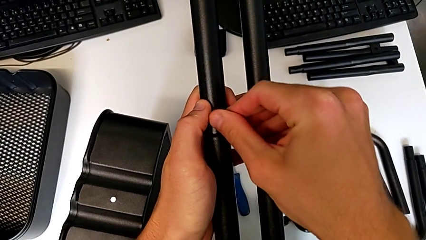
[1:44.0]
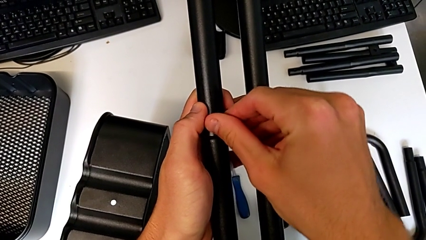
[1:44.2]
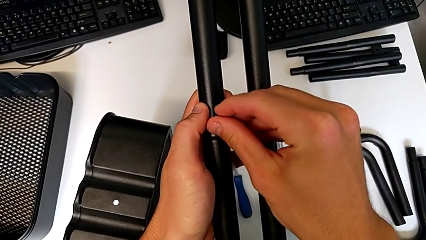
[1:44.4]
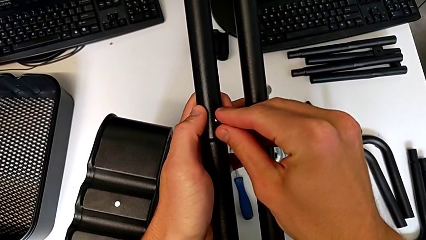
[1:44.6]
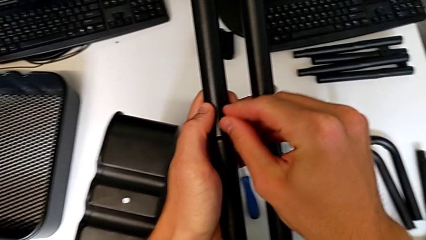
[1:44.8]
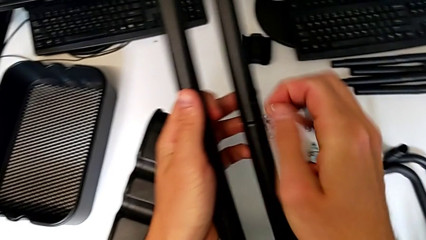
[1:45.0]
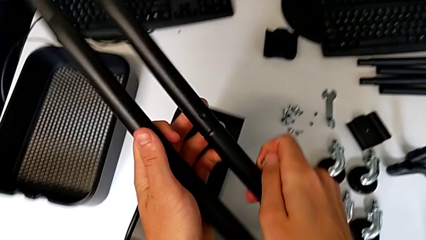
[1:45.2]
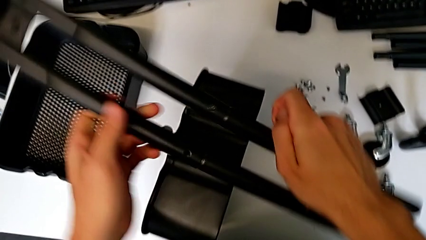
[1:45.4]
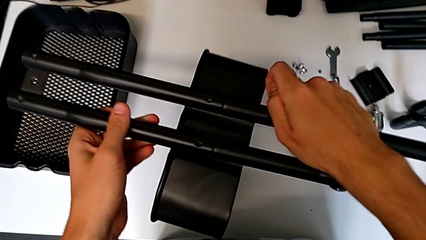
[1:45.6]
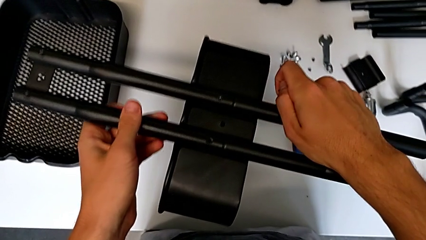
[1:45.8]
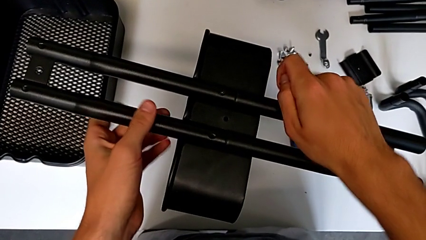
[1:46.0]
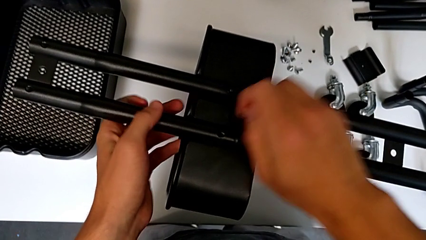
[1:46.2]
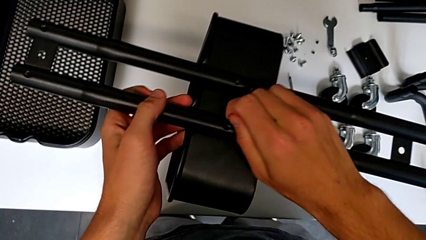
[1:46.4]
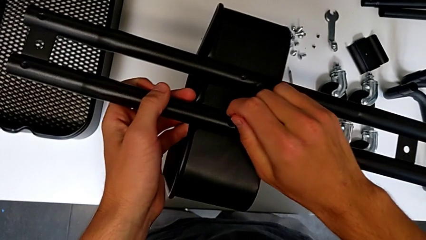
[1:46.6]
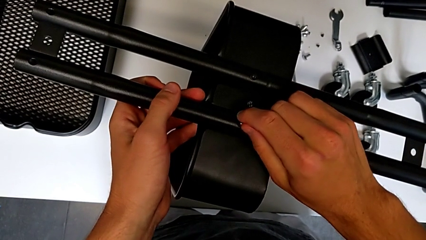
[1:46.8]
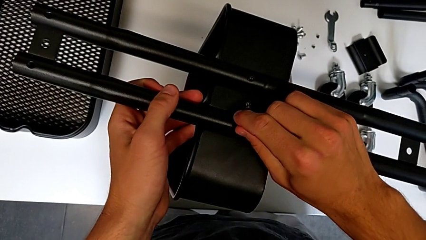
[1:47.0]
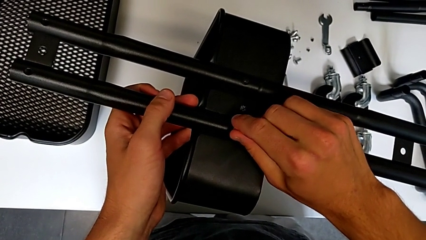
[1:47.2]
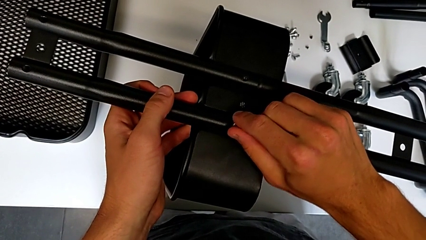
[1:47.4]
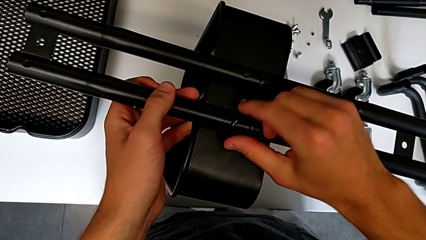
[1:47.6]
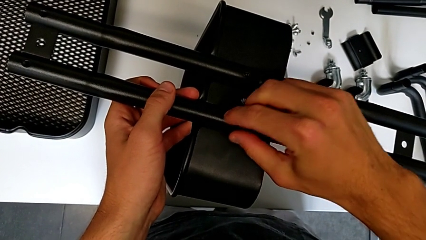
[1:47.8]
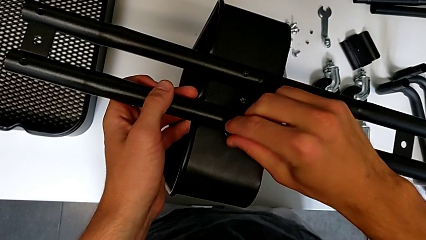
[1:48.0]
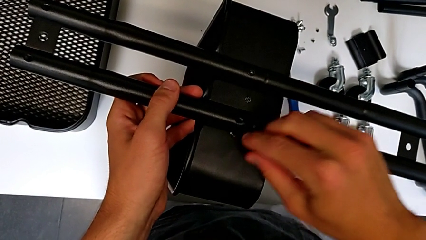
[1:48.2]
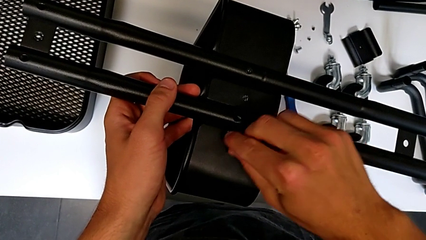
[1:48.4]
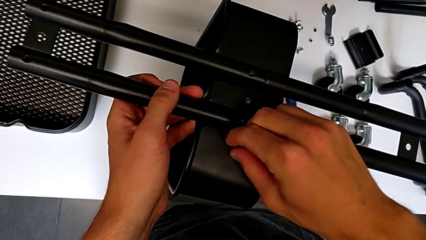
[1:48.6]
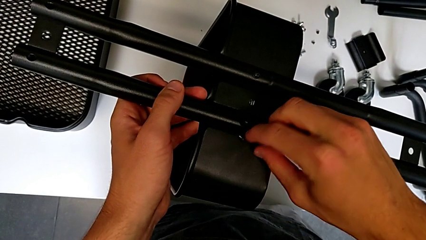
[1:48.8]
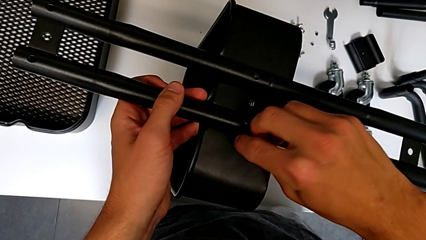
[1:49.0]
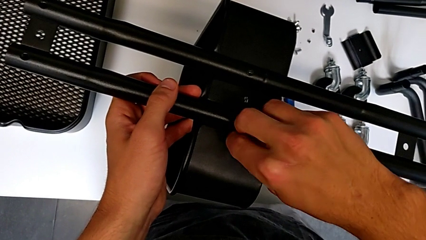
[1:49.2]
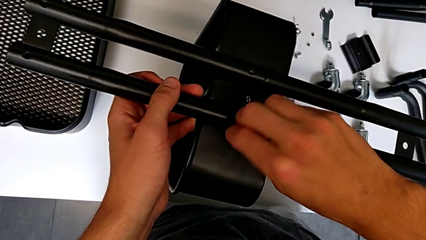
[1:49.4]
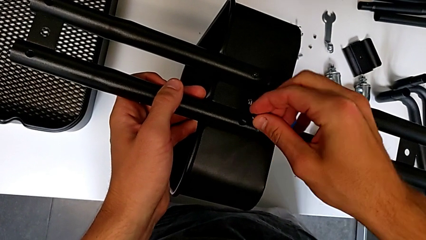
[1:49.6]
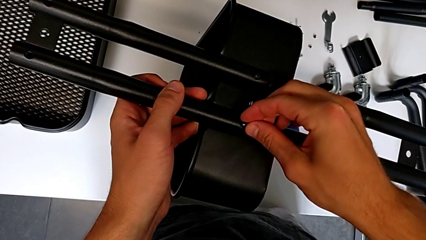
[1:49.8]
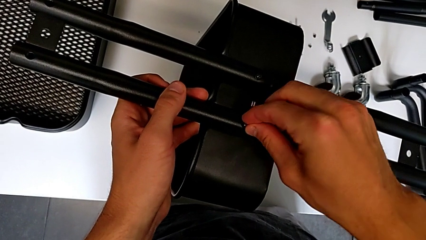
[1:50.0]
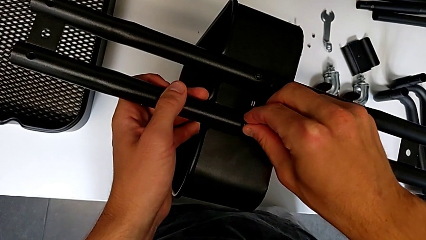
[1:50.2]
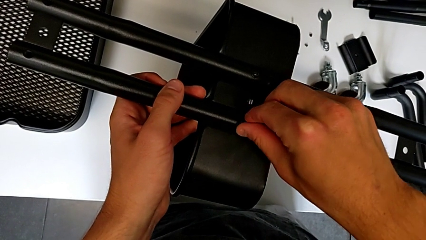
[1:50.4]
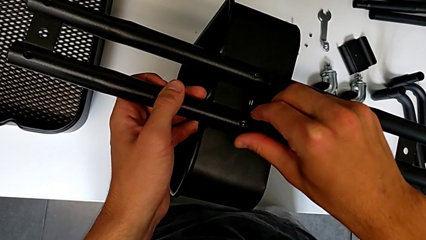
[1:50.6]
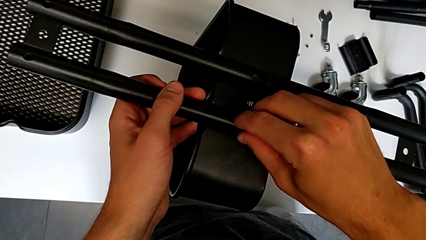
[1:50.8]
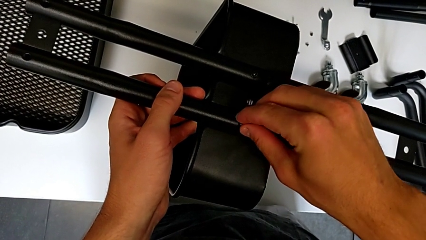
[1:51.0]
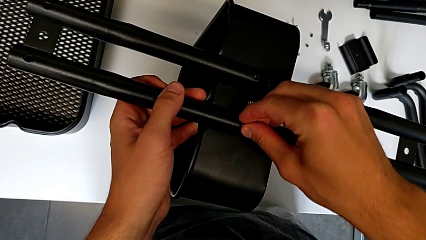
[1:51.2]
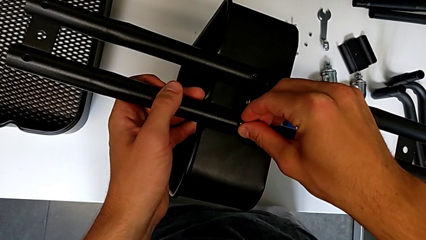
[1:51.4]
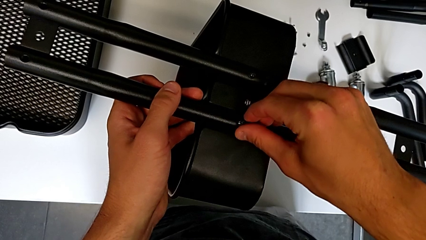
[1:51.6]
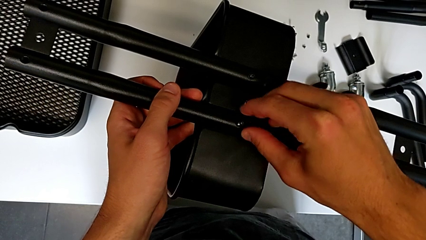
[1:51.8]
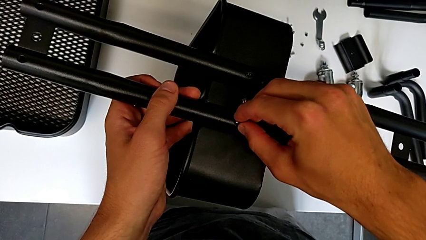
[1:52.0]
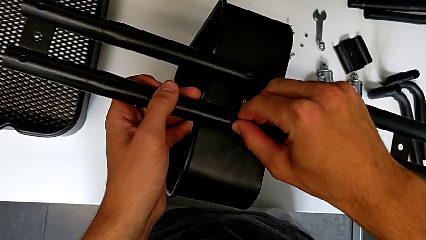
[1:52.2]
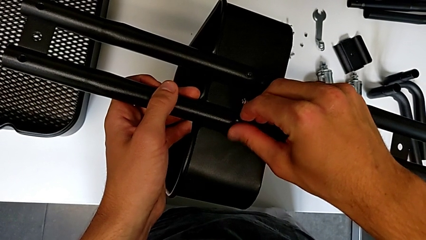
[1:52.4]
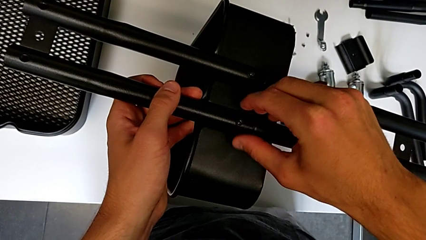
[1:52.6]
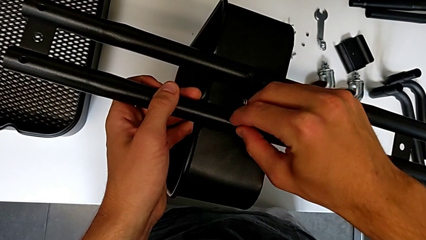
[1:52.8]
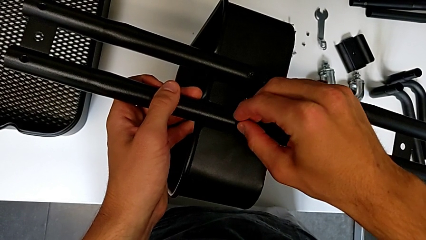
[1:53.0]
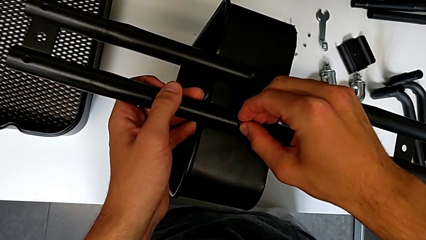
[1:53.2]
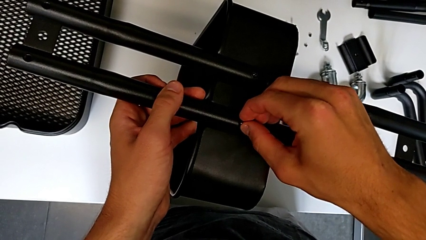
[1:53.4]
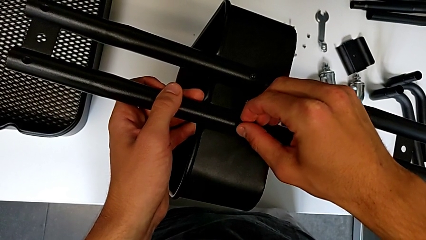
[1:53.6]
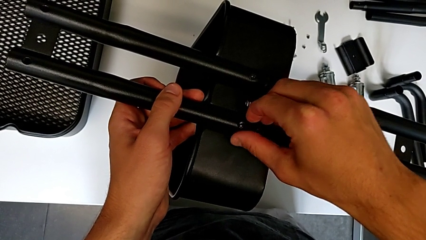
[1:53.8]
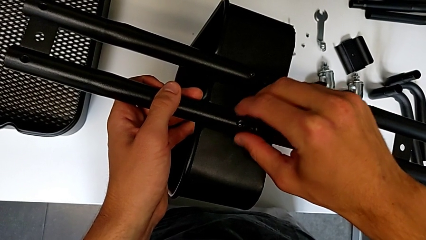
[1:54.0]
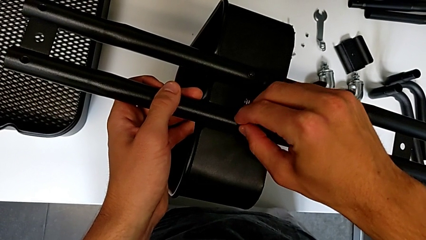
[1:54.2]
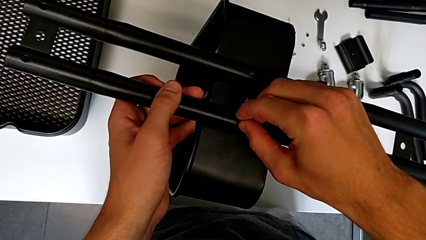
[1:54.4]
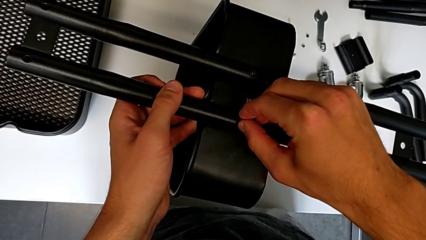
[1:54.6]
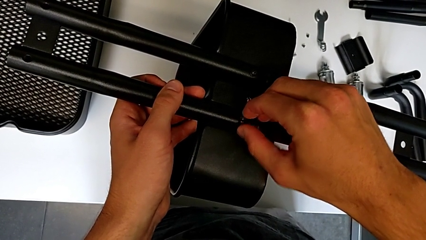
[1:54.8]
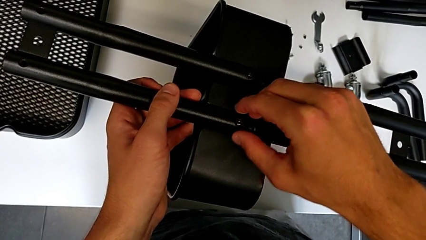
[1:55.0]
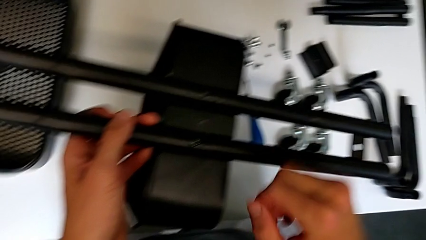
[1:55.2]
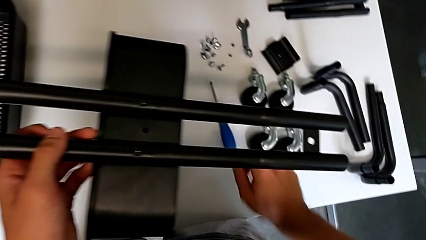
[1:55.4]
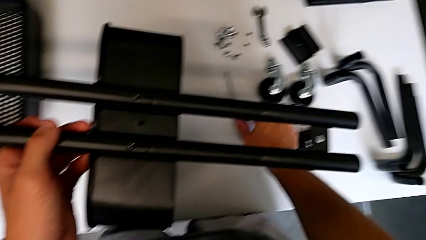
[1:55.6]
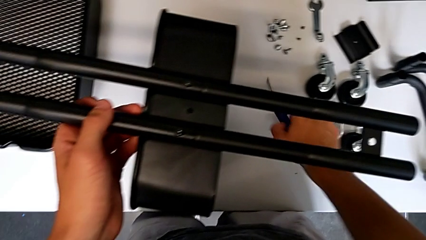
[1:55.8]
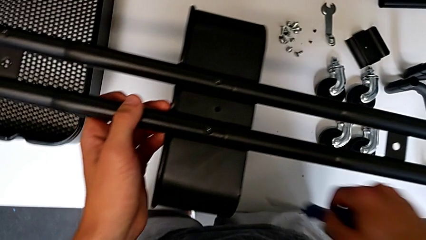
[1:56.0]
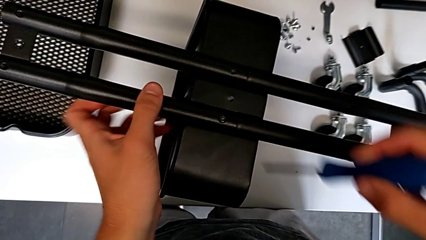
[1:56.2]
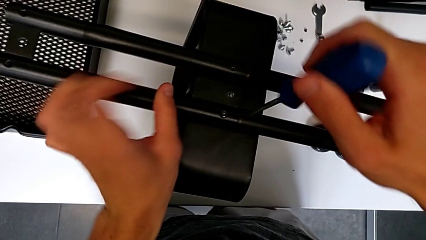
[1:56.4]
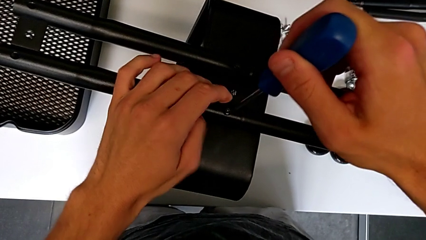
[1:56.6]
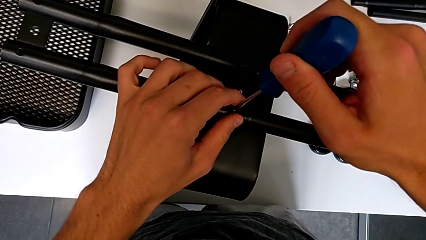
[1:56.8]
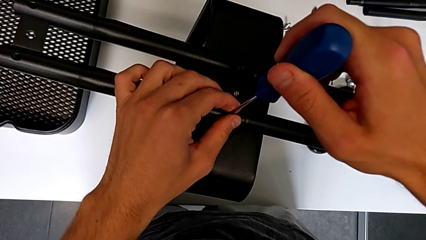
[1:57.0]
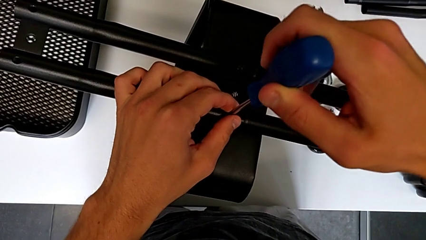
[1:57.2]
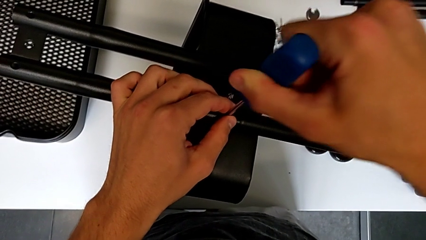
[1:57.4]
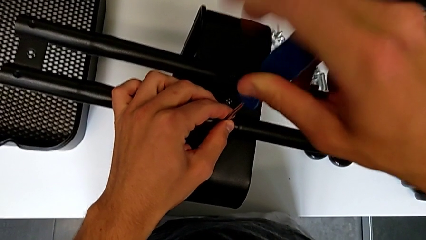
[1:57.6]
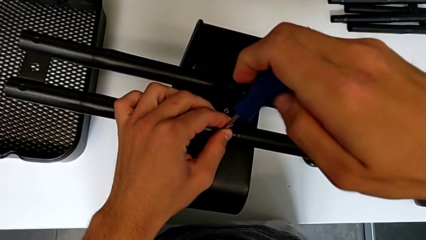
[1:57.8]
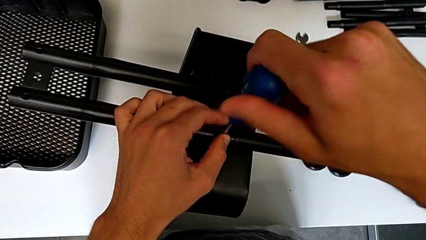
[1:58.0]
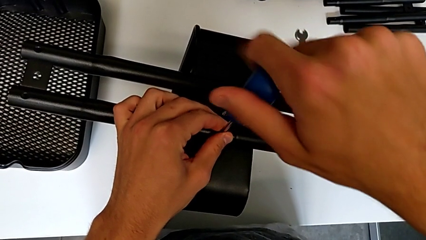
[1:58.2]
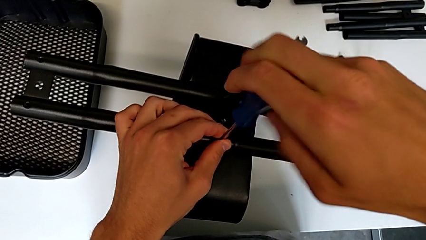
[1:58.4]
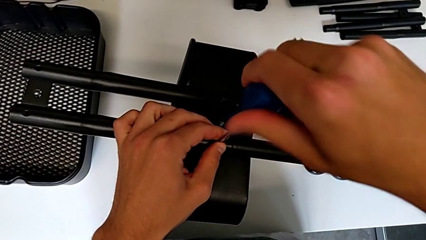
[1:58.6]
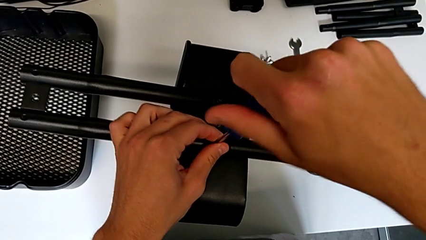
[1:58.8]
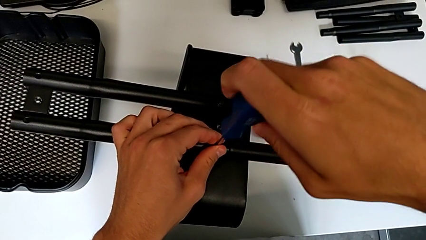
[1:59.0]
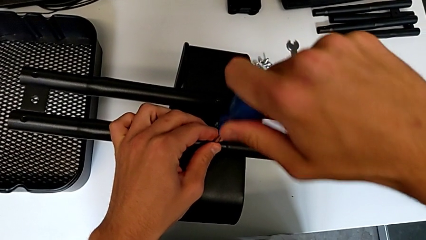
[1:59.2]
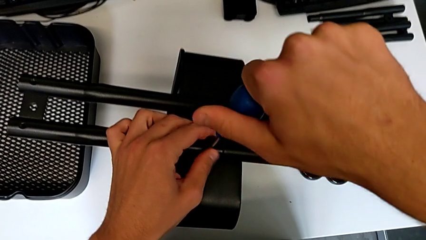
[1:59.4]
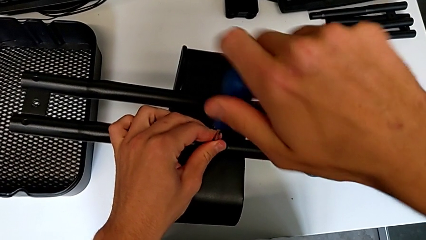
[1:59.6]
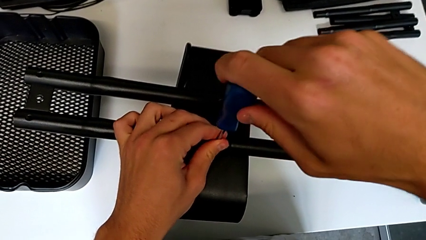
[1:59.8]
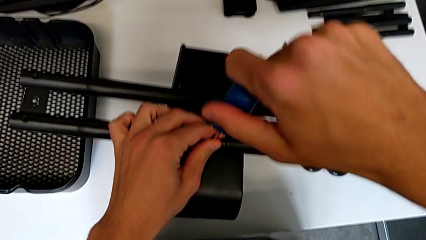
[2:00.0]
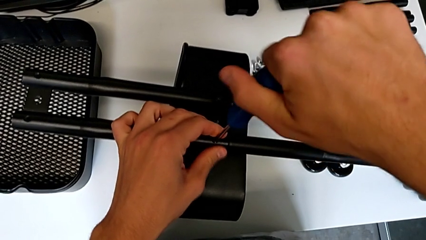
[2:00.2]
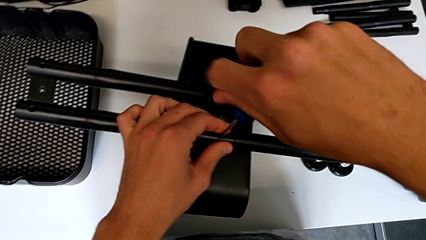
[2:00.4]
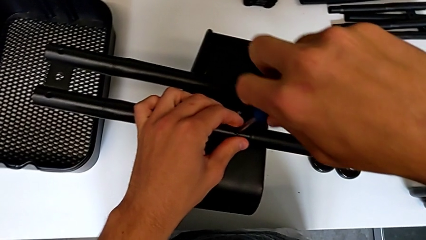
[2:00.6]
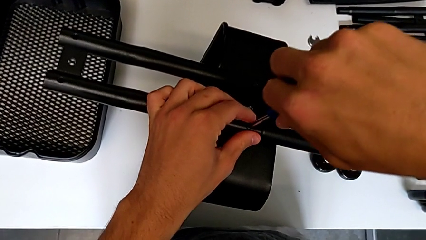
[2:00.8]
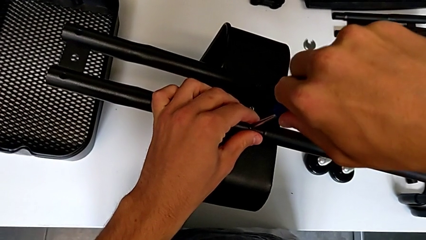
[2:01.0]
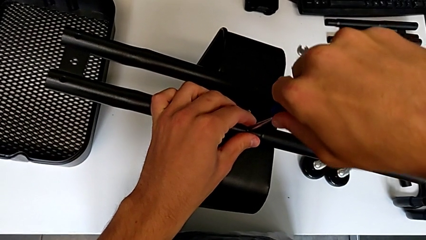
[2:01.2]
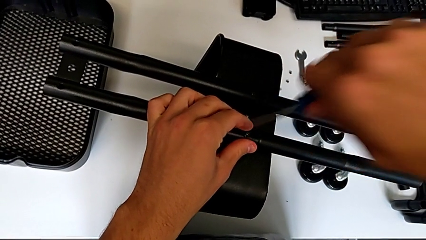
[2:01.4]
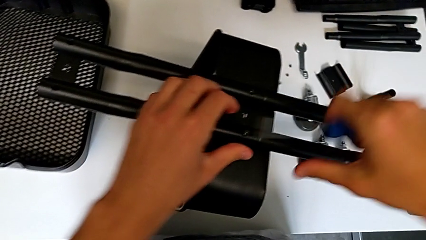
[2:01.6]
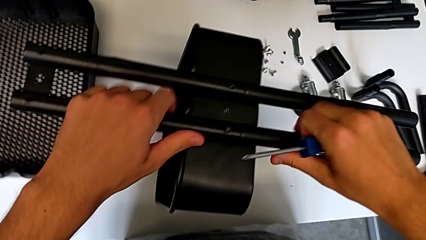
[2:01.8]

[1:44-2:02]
The camera wearer is attempting to assemble the side bar of the furniture. They wrongly screw the screw, place the half frame, wrongly drop the screw, grab it, insert it, screw it, grab the screwdriver, approach it, insert it, screw the screw and withdraw the screwdriver.
